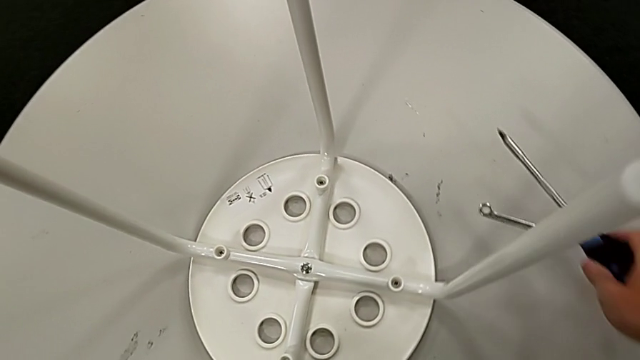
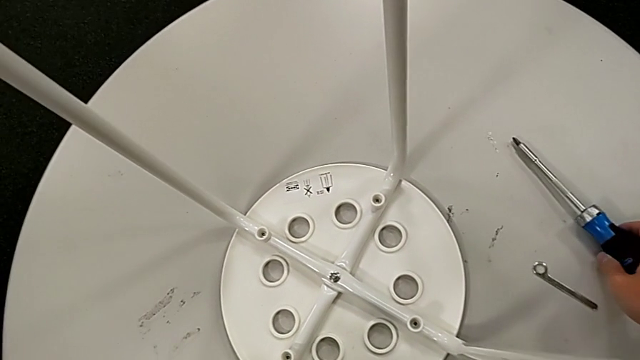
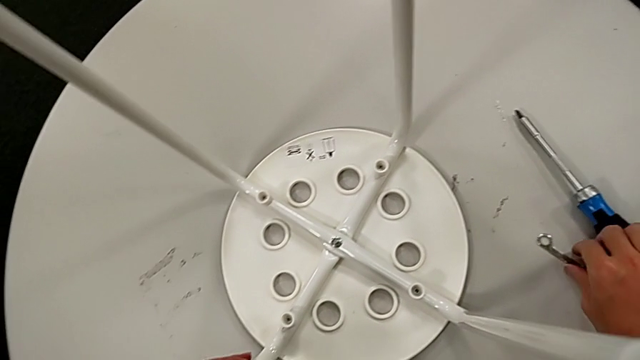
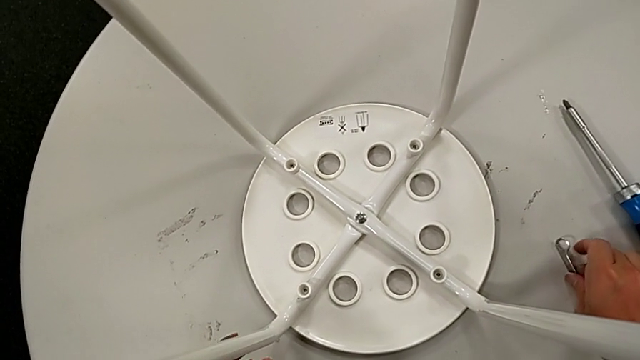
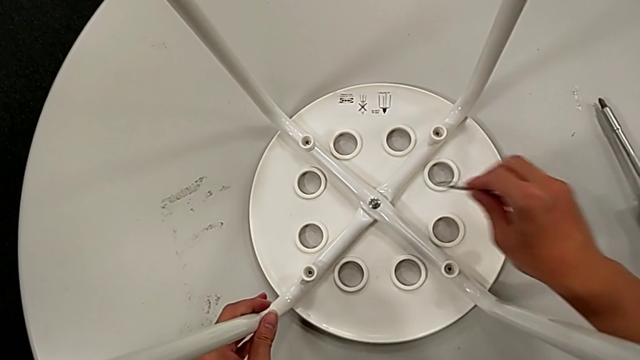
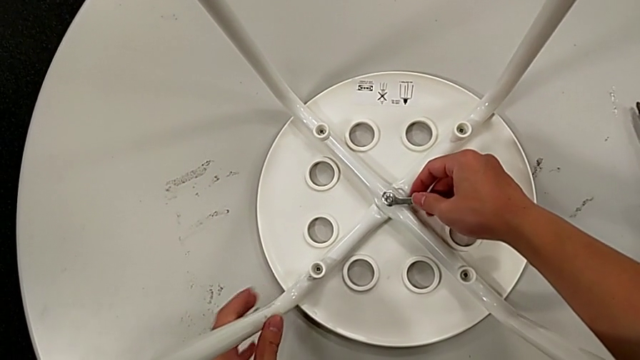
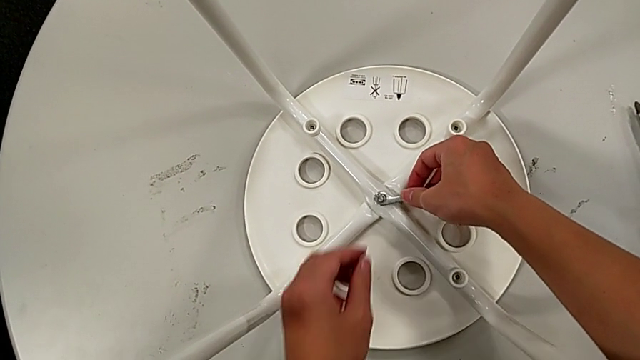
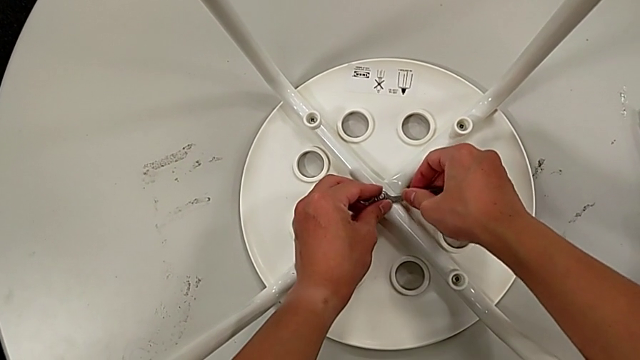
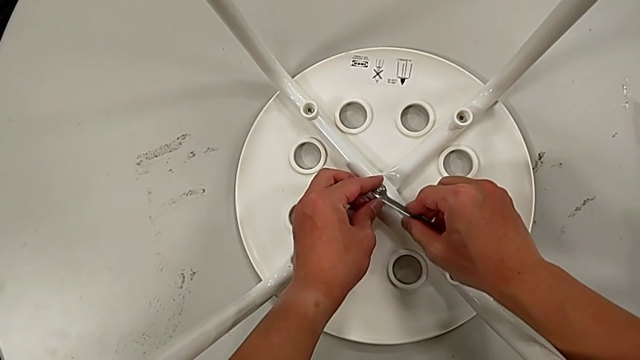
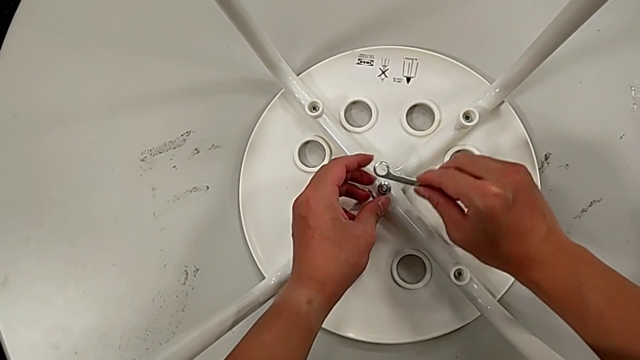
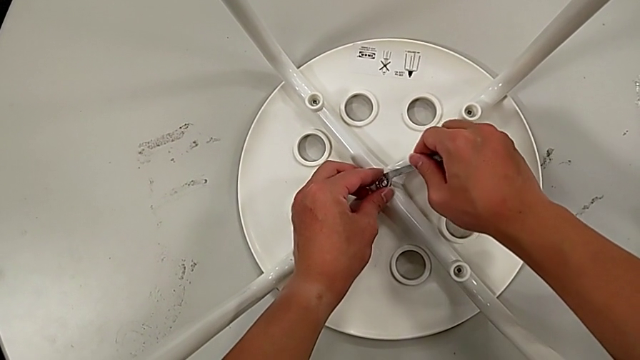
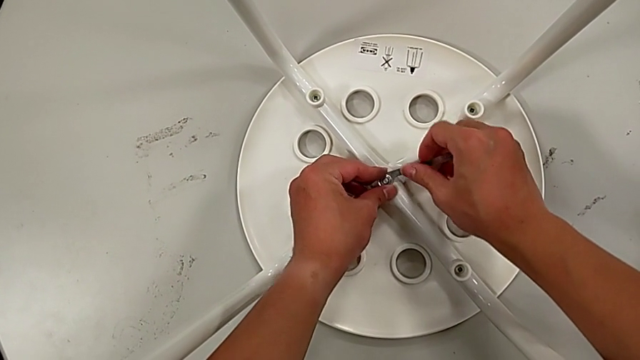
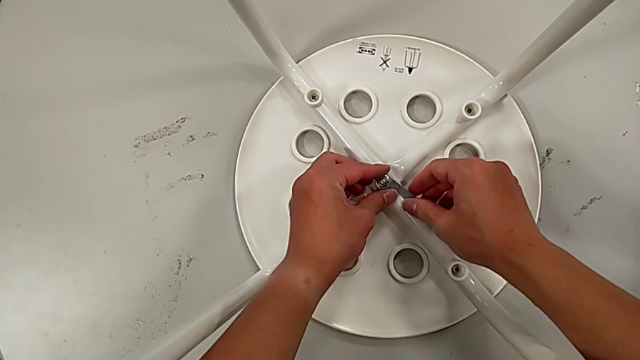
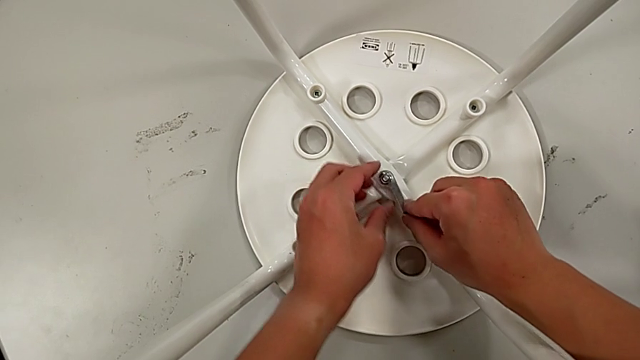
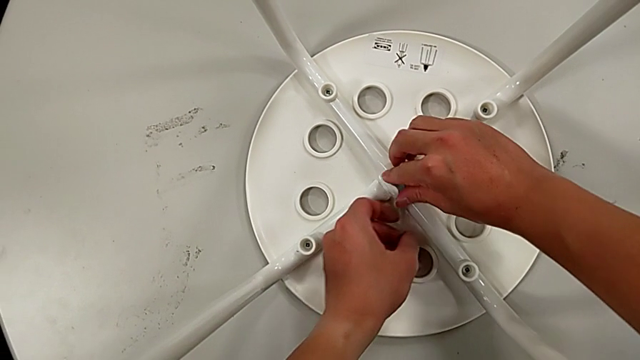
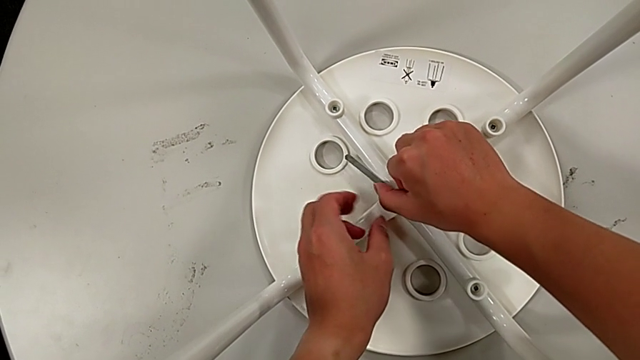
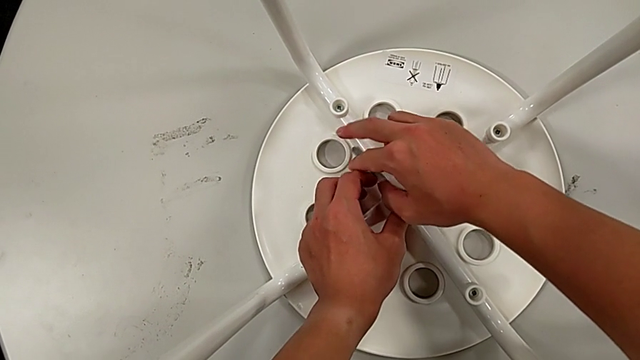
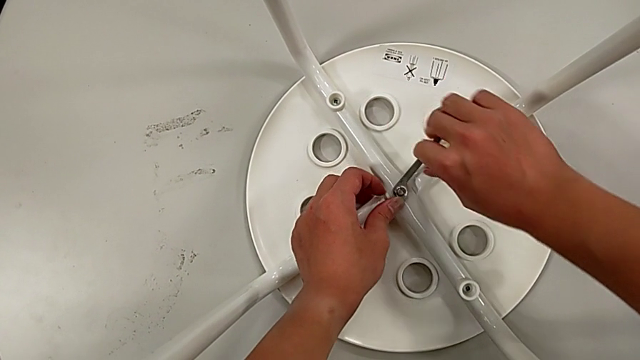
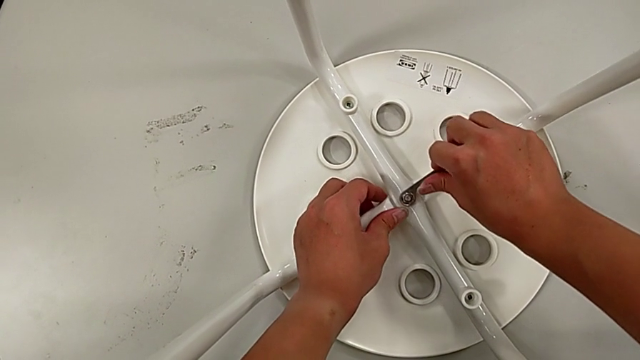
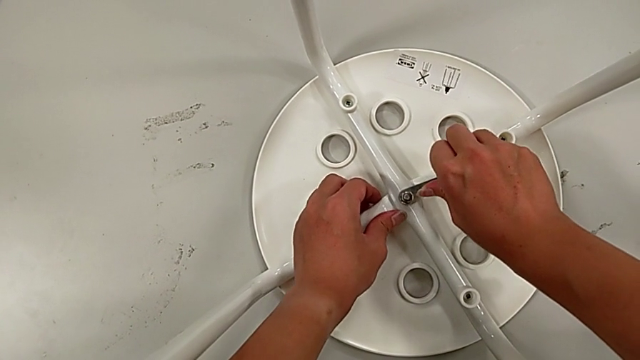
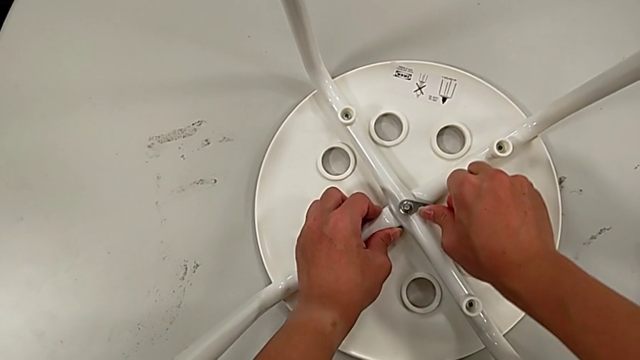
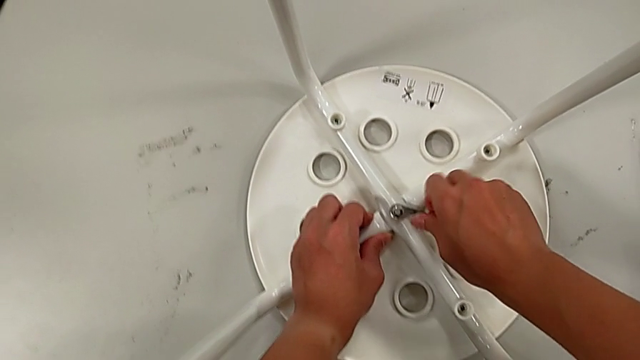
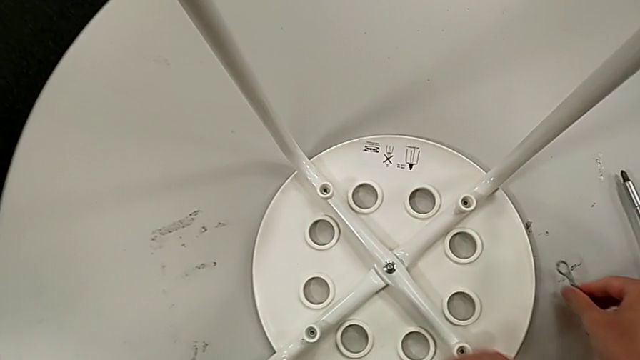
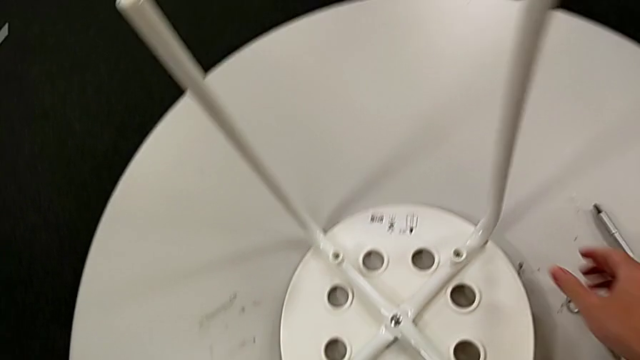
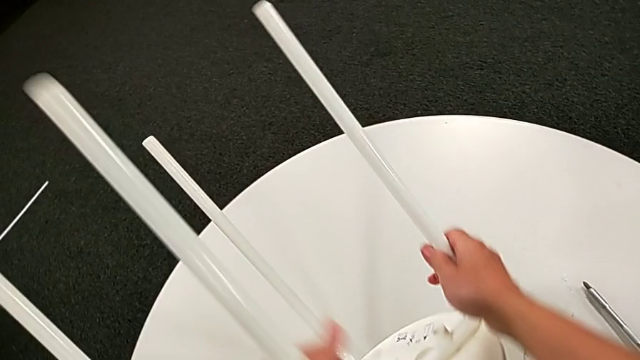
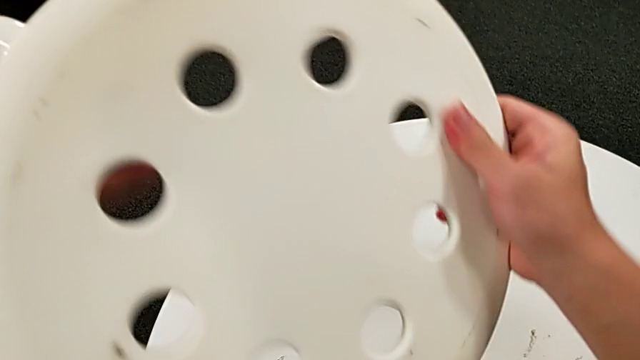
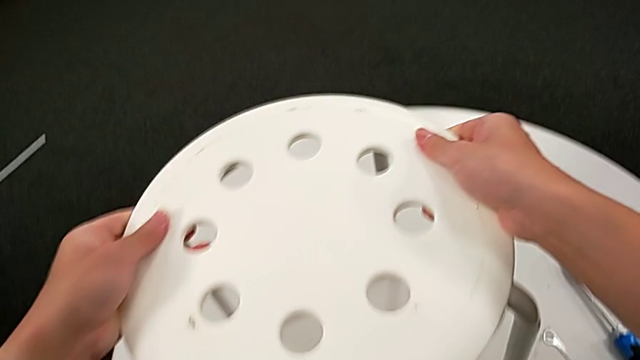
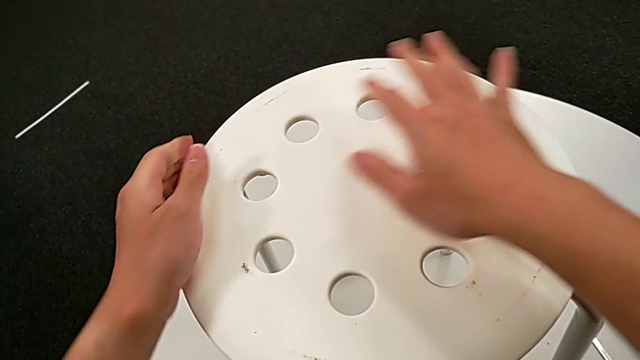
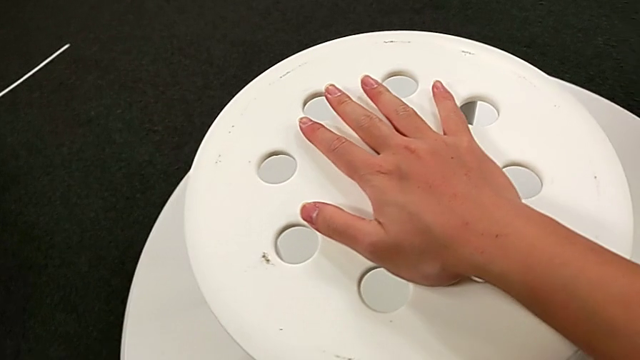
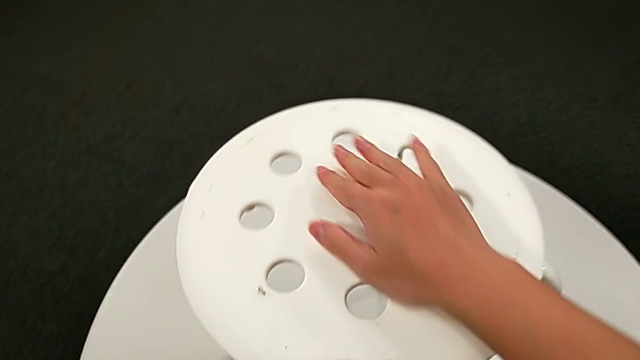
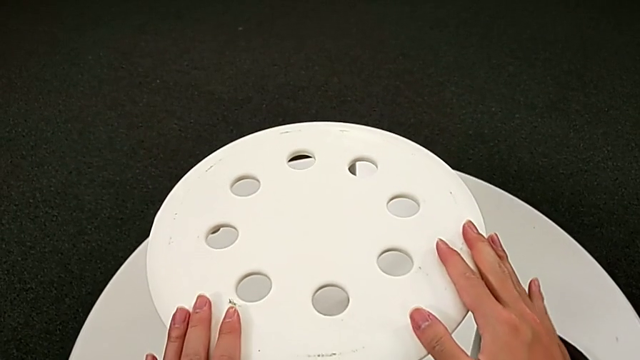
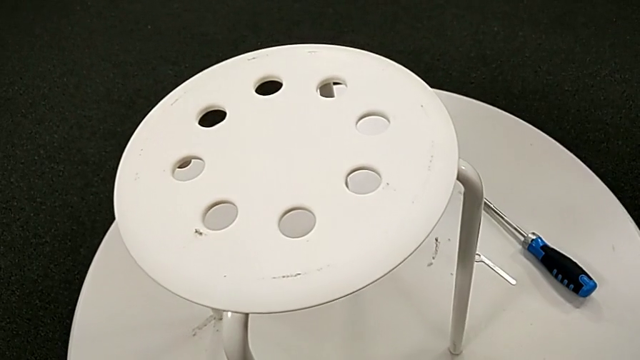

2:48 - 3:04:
The camera wearer tightens the middle screw of the stool. They place the screwdriver, grab the hexagonal wrench, insert it, rotate it, insert it, screw the middle hex nut, withdraw the hexagonal wrench, place it, rotate the stool, place it and inspect it.
